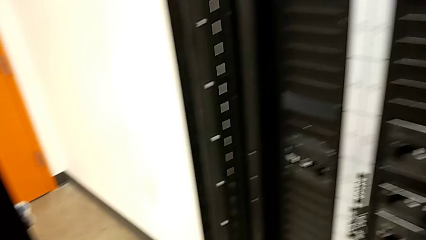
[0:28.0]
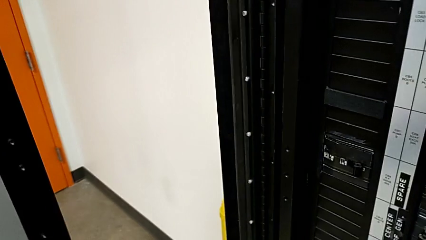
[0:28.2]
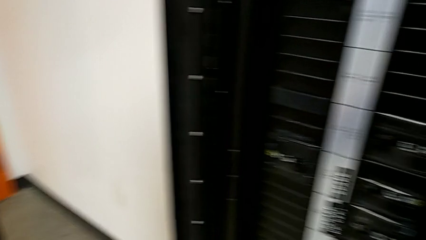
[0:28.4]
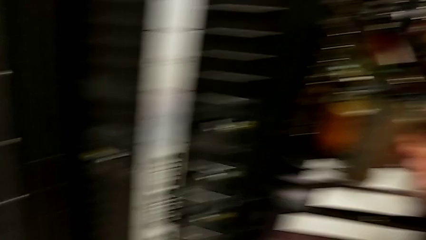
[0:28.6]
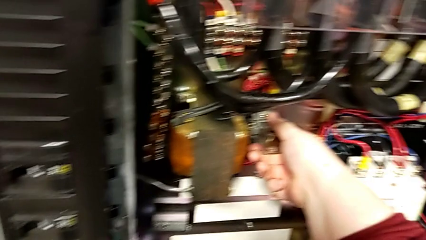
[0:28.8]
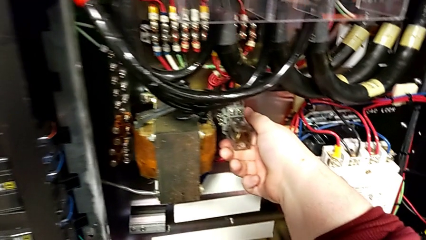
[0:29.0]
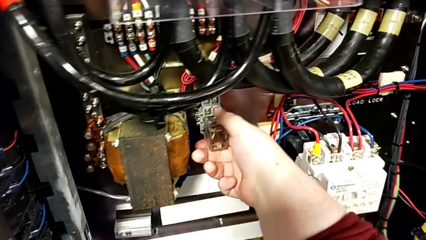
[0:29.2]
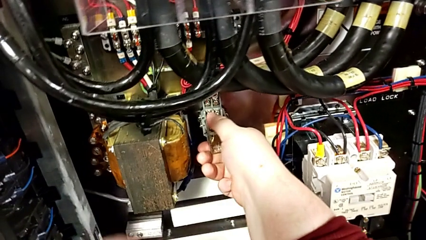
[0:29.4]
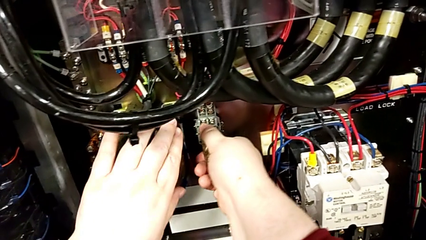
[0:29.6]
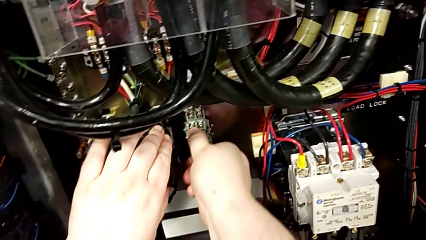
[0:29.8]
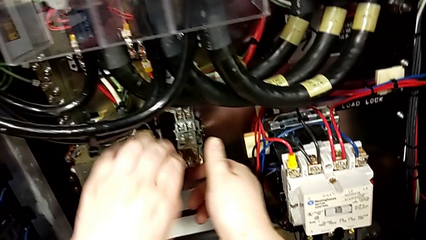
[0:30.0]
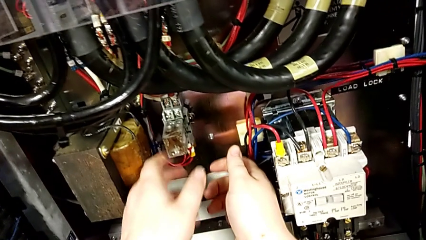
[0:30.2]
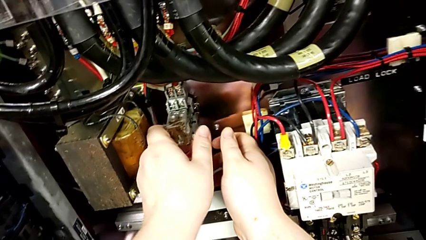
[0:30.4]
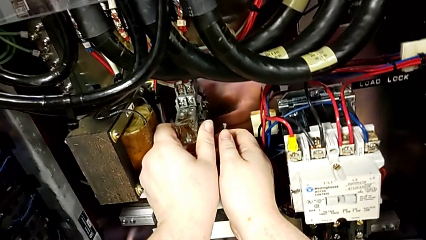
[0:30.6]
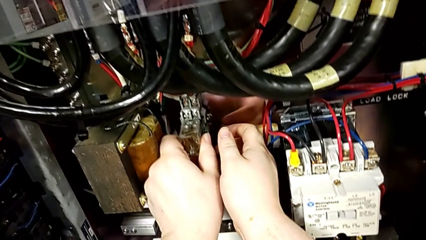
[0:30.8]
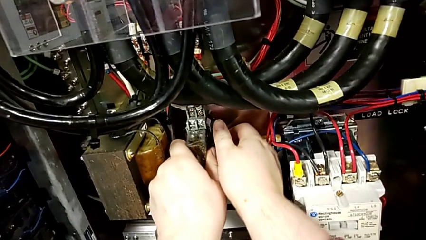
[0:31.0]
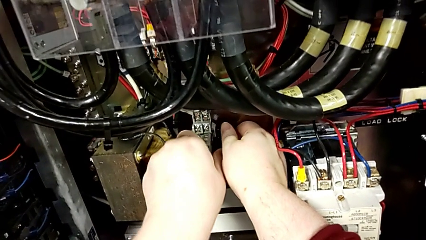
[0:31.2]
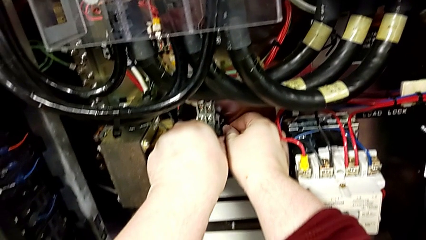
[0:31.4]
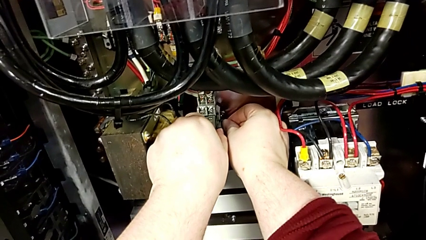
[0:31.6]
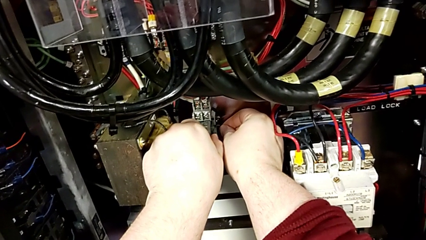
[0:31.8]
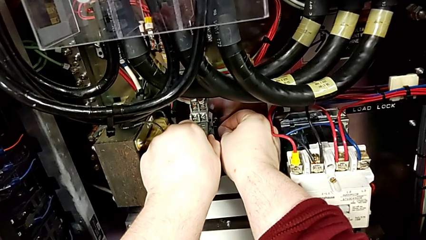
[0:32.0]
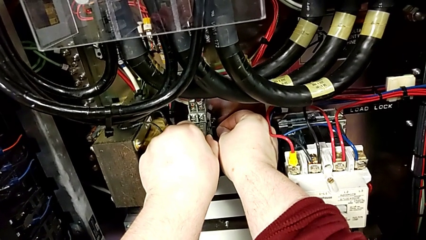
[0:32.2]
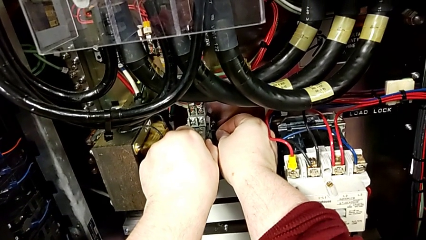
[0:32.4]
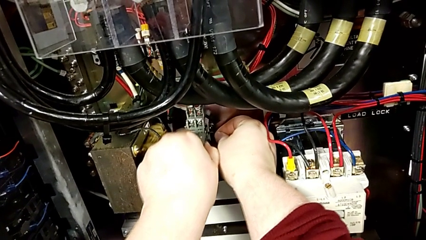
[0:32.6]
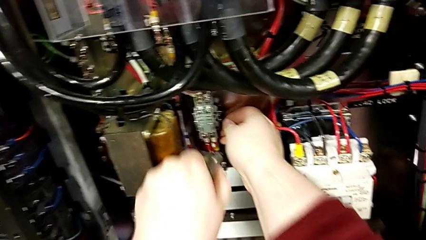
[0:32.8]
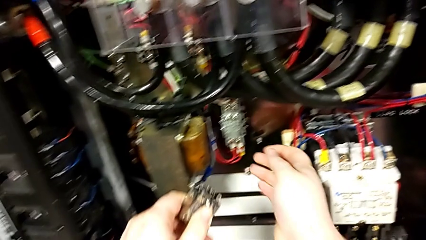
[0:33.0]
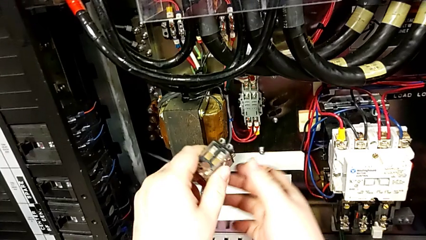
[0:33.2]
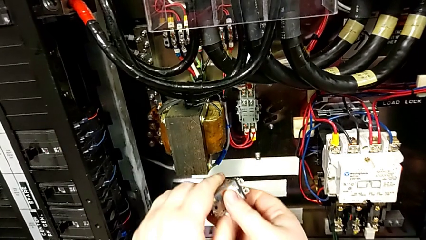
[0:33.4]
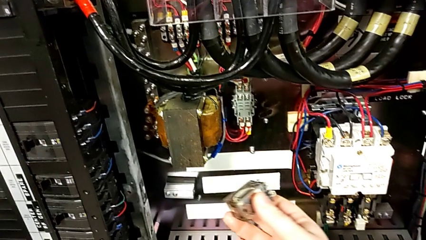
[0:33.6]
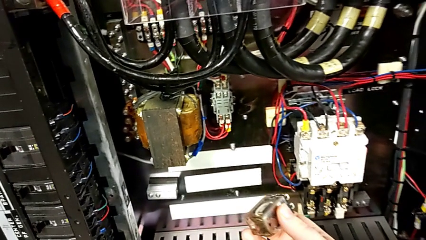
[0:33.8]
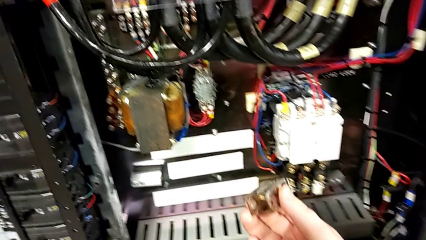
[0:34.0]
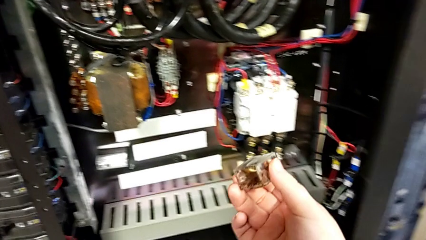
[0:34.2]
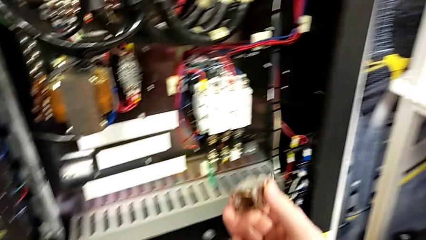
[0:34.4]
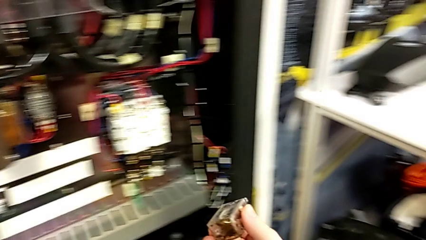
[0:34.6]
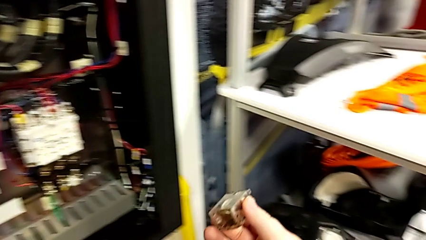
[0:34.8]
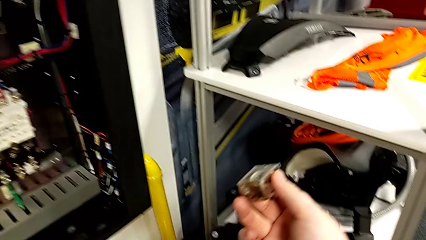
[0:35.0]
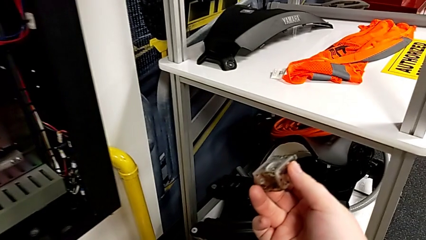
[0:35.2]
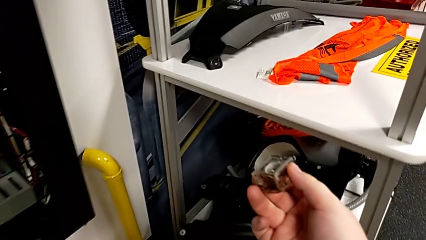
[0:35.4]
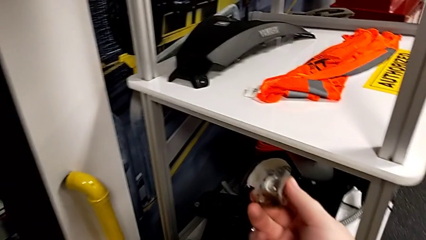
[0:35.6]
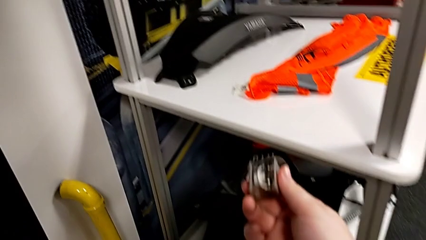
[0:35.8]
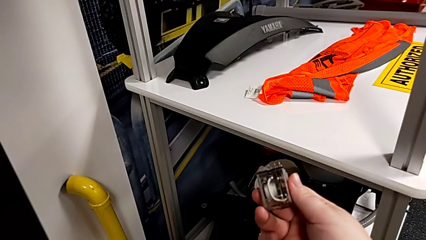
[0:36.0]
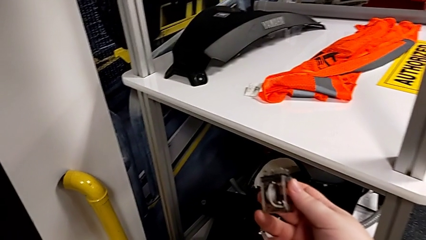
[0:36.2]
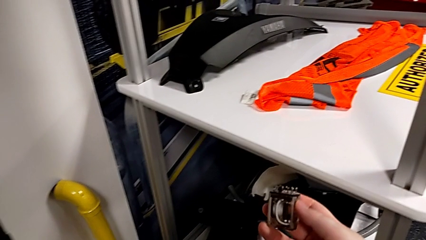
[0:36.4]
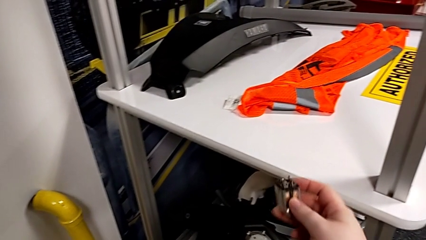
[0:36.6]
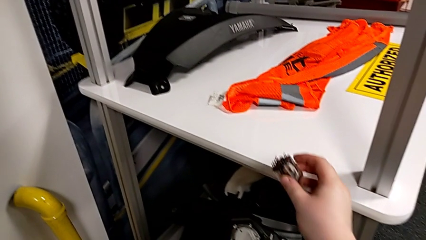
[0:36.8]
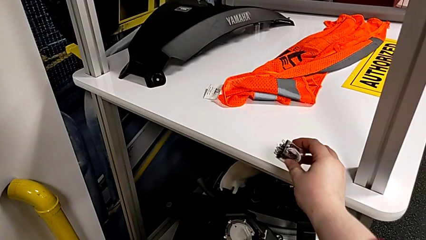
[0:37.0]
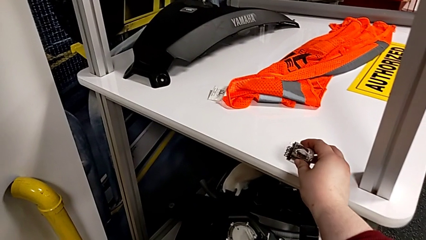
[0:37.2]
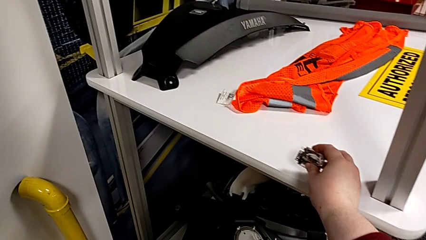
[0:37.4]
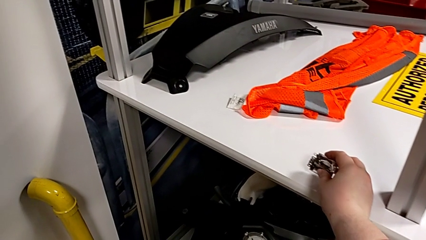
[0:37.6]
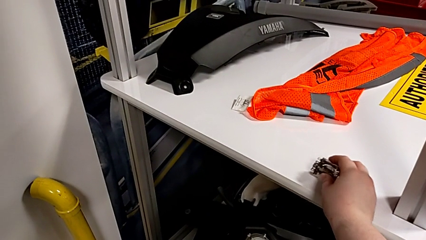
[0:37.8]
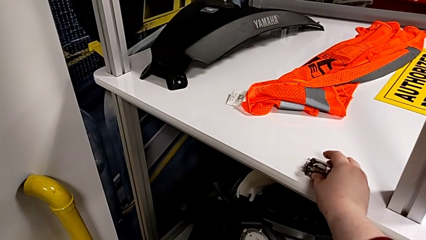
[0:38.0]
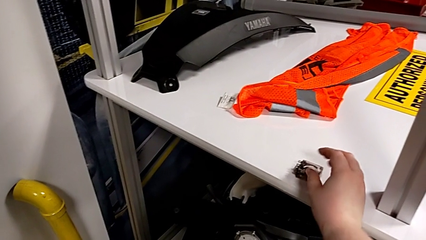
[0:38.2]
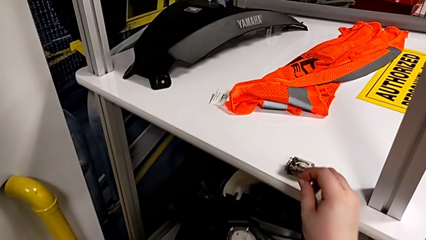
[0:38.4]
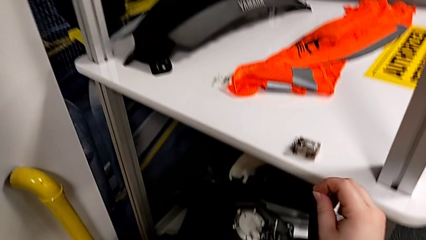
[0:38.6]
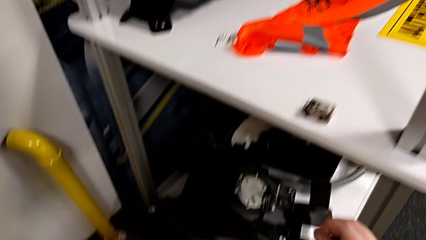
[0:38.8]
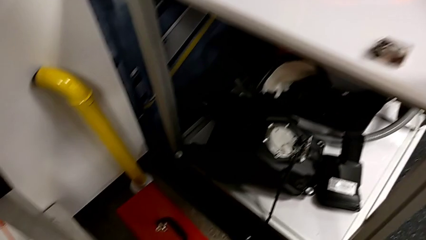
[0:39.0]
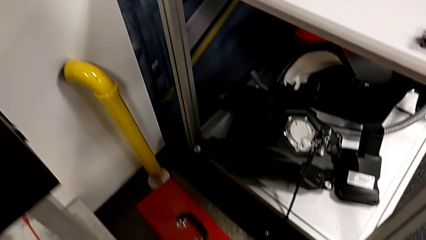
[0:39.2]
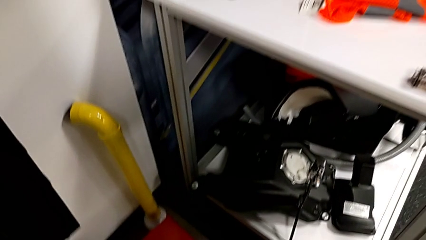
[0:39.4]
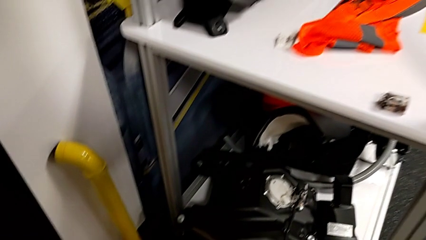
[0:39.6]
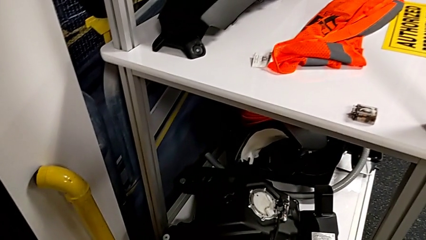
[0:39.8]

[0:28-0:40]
The camera wearer is removing the damaged circuit breaker. They hold the circuit breaker, pull it and place it.

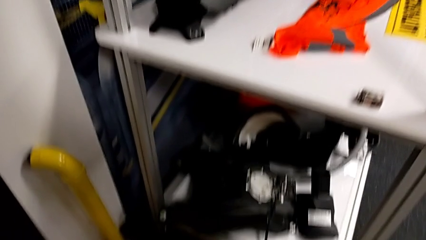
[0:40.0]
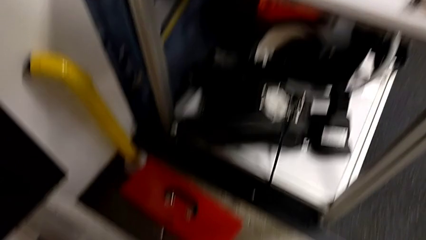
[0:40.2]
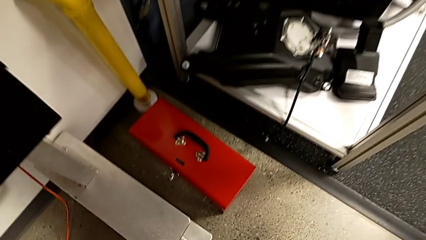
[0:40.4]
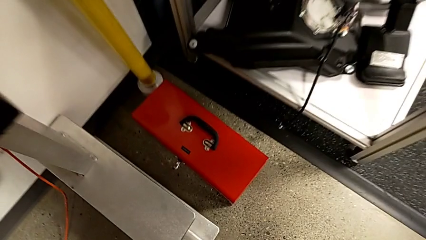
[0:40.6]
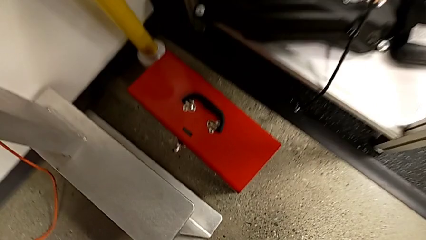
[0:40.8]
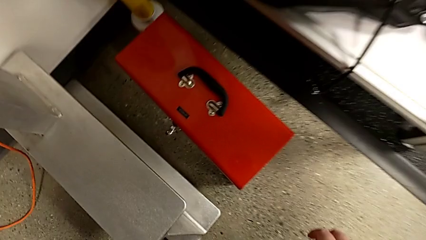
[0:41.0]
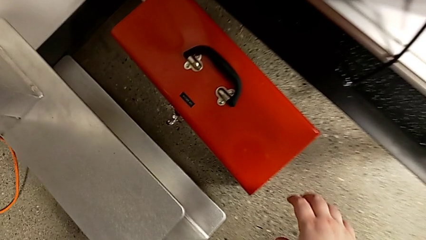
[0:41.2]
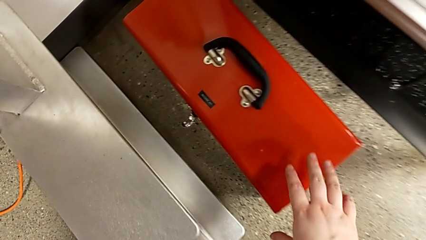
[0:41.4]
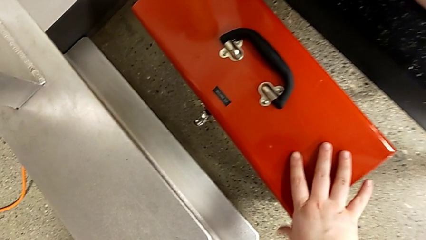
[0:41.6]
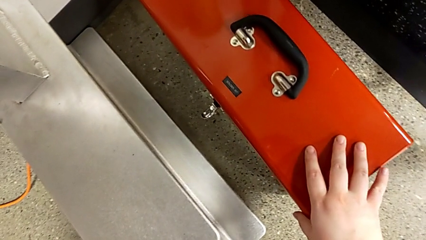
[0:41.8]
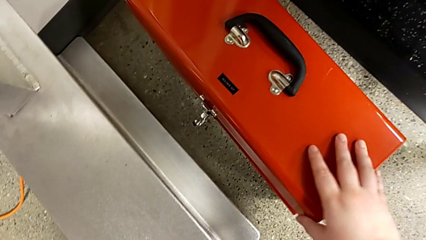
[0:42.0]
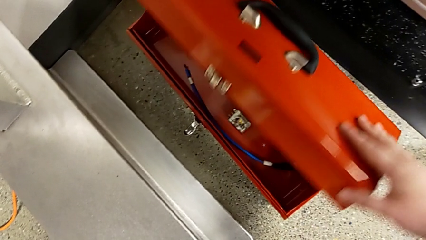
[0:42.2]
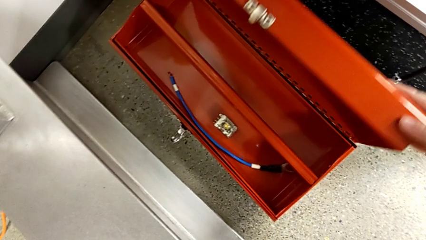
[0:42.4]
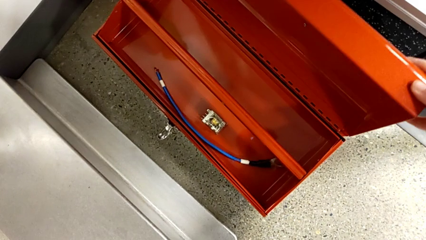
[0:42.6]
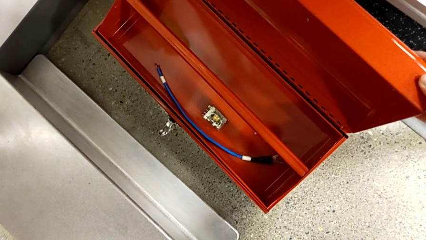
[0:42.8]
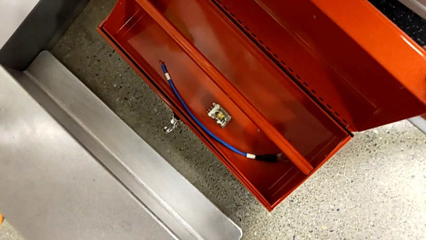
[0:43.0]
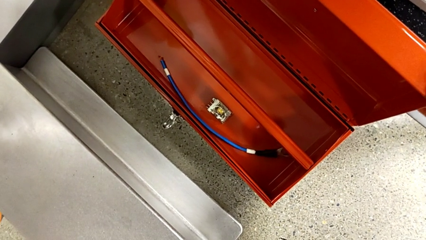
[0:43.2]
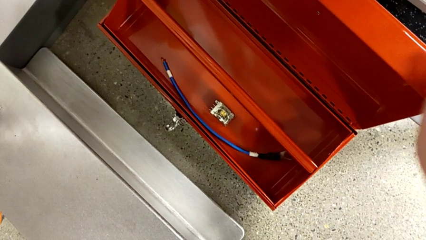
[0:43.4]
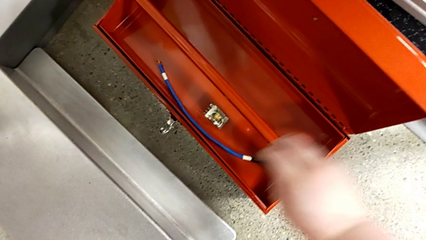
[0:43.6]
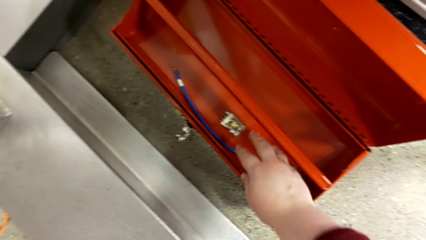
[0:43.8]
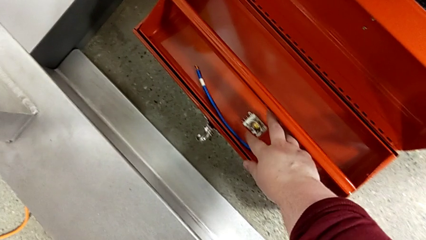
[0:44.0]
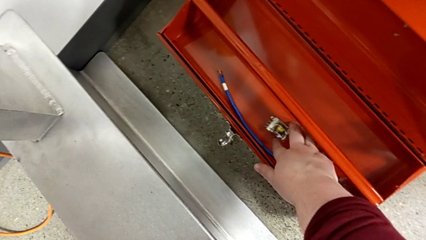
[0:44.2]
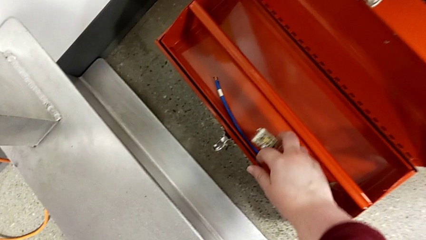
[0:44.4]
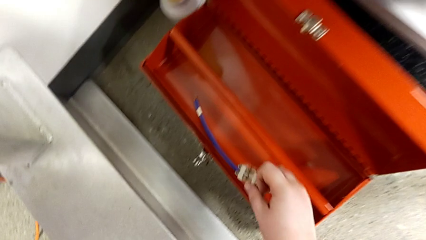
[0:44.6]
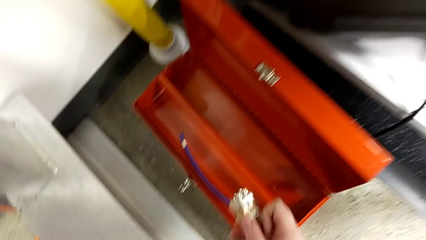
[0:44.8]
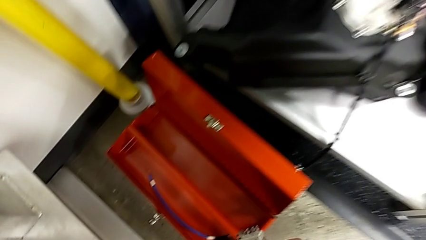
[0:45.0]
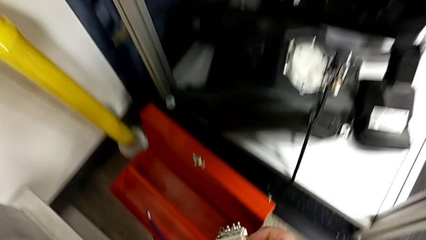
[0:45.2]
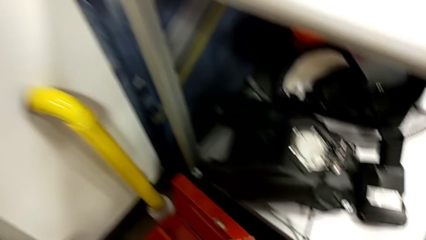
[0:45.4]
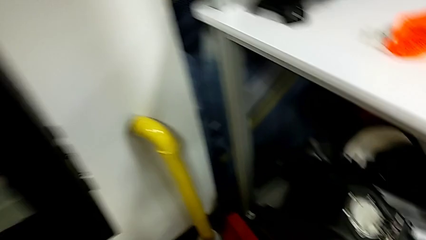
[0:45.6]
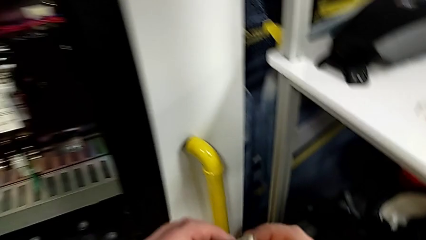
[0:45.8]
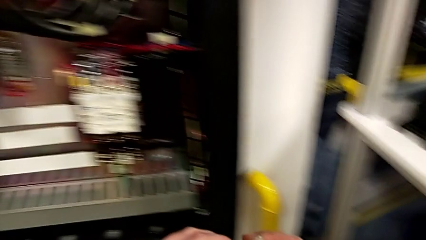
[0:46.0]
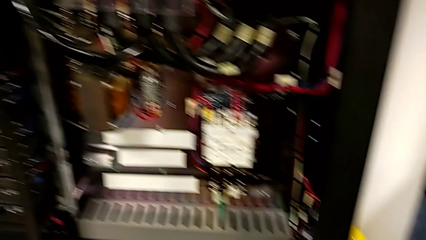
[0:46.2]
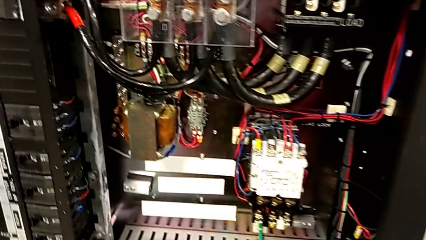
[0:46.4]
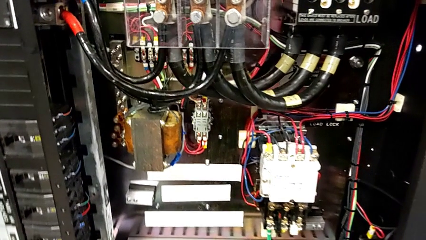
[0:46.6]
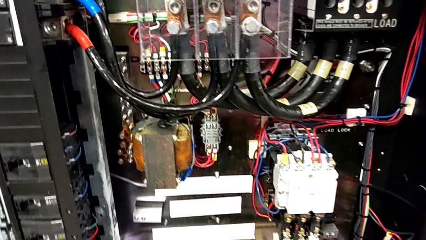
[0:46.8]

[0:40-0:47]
The camera wearer is inserting a replacement component into the circuit breaker. They open the toolbox and grab the circuit breaker.
